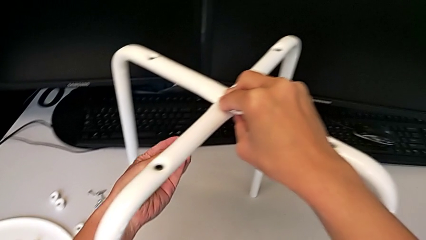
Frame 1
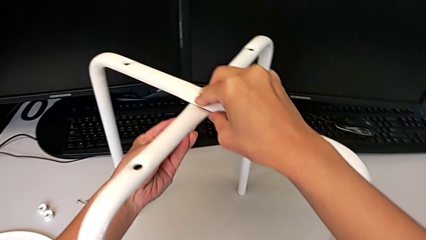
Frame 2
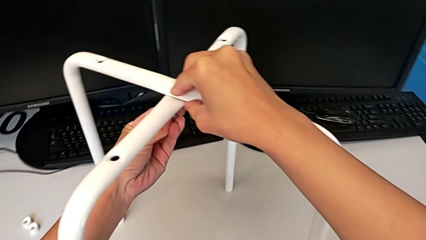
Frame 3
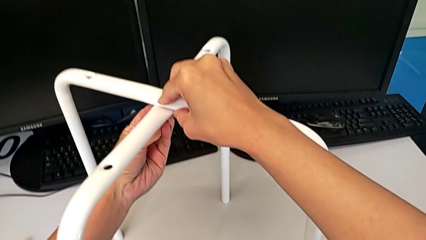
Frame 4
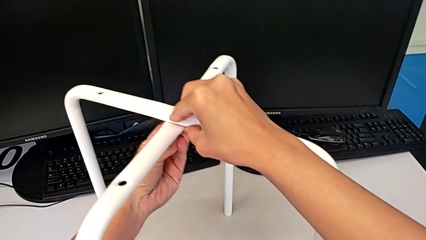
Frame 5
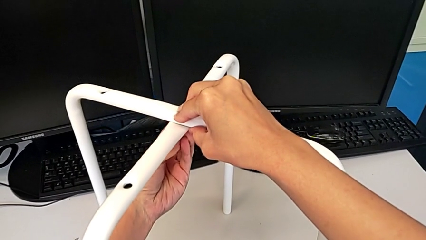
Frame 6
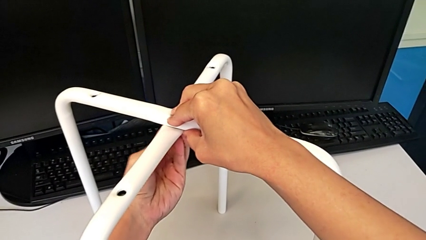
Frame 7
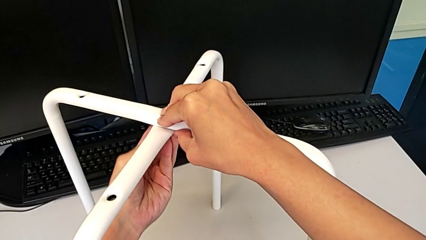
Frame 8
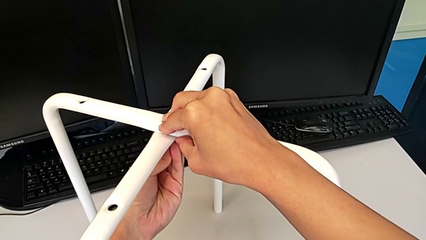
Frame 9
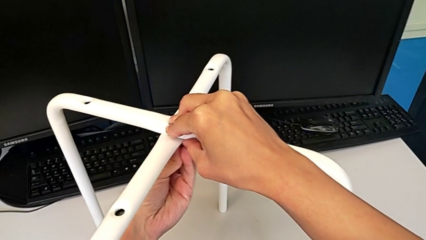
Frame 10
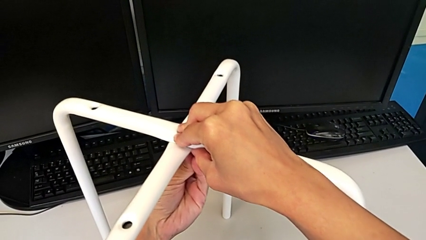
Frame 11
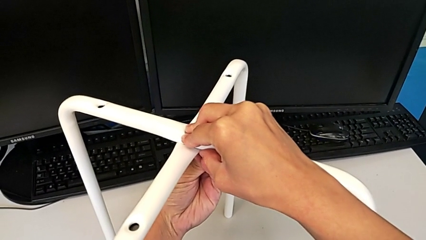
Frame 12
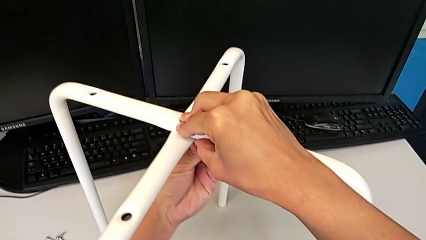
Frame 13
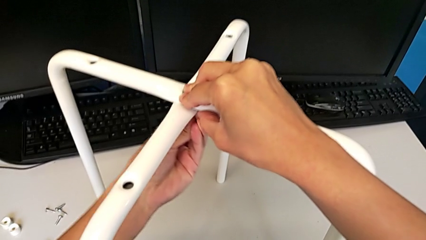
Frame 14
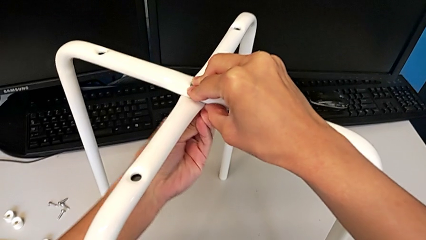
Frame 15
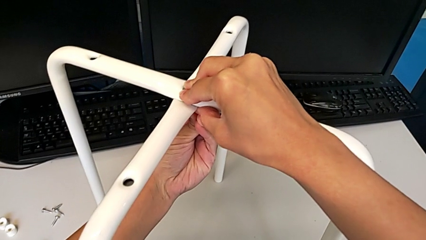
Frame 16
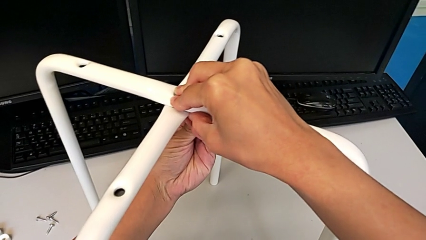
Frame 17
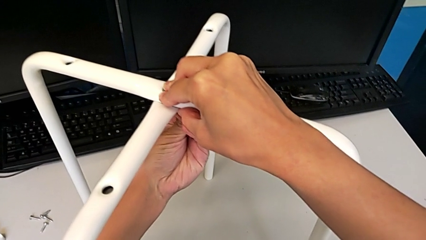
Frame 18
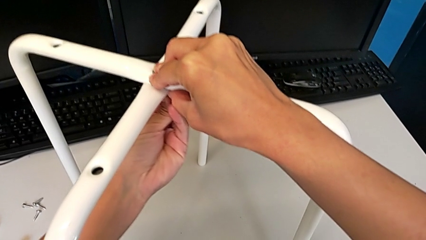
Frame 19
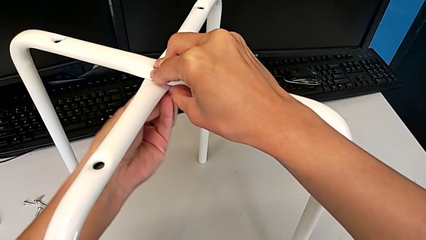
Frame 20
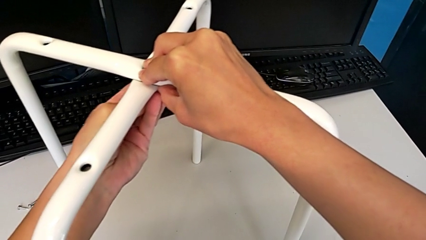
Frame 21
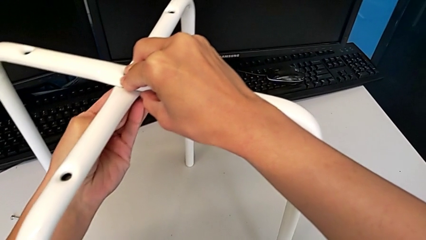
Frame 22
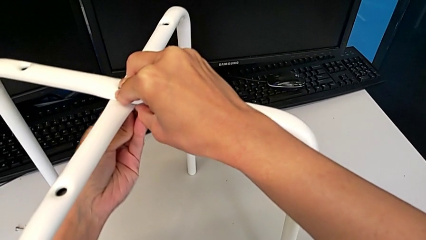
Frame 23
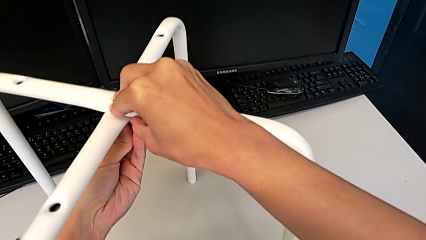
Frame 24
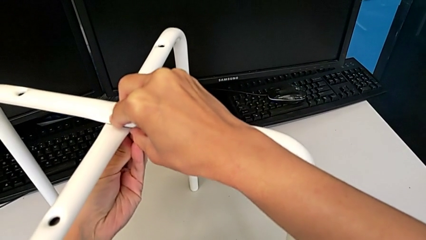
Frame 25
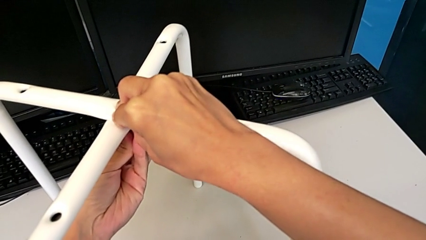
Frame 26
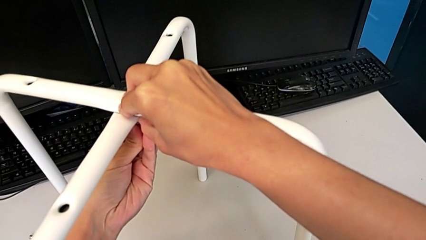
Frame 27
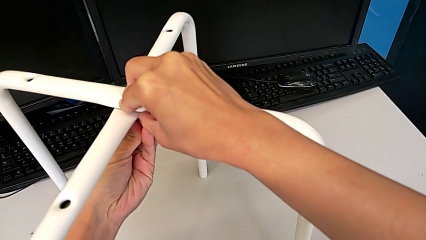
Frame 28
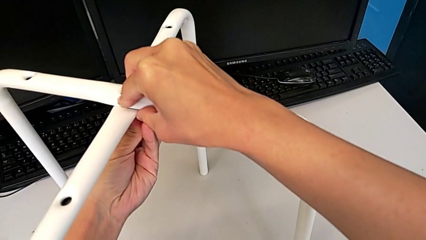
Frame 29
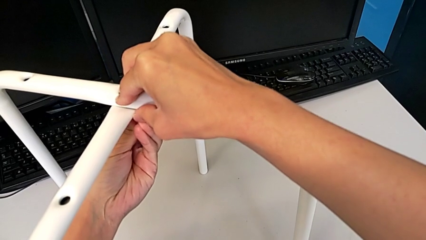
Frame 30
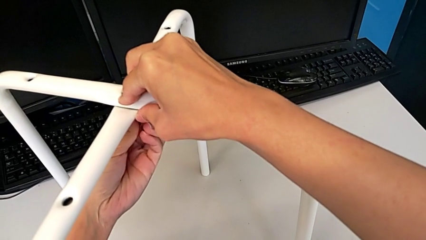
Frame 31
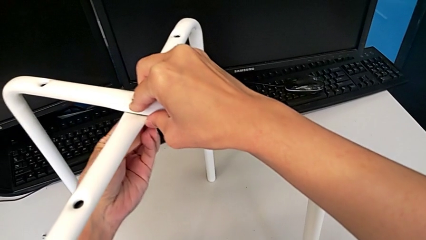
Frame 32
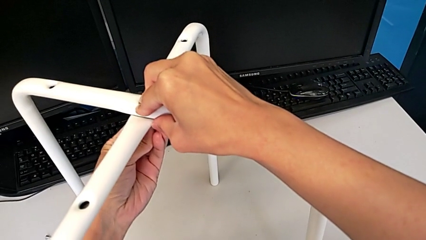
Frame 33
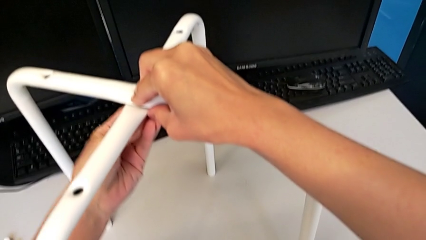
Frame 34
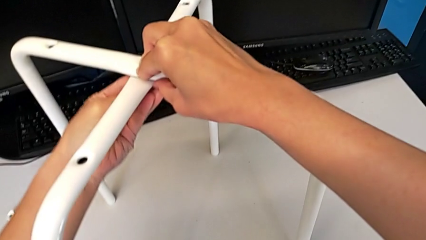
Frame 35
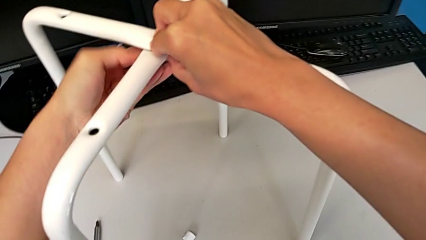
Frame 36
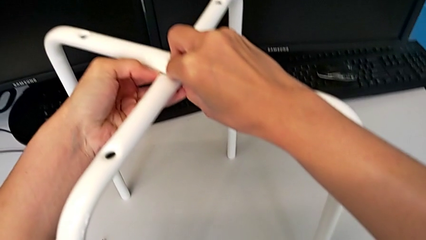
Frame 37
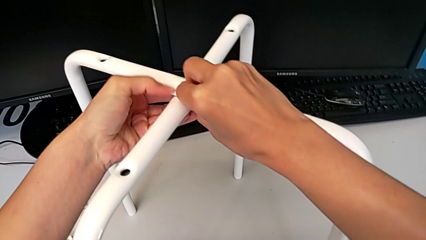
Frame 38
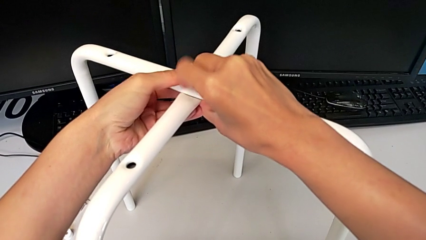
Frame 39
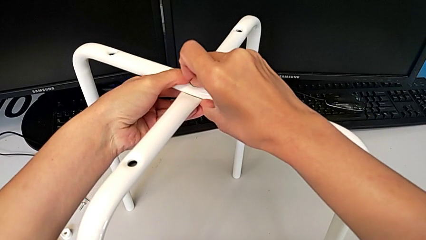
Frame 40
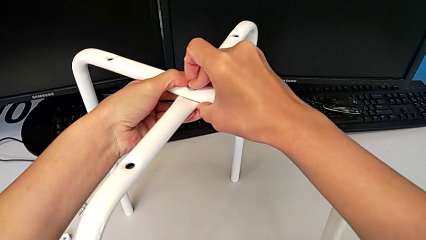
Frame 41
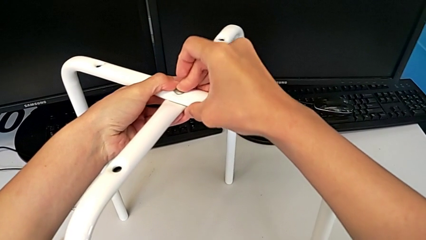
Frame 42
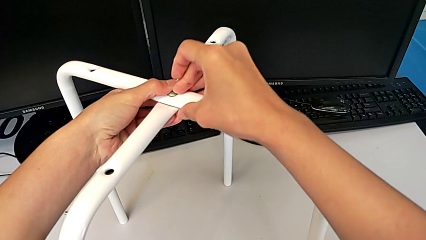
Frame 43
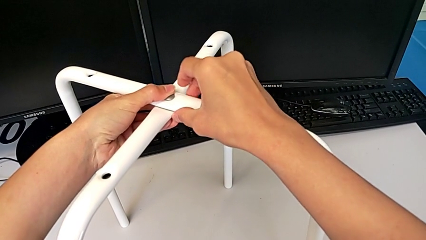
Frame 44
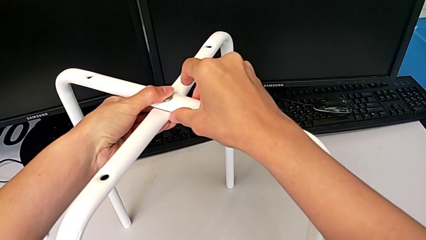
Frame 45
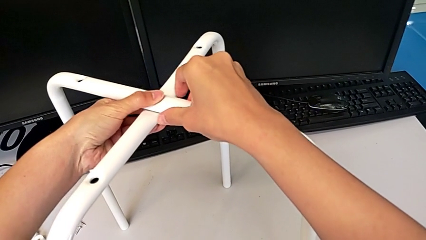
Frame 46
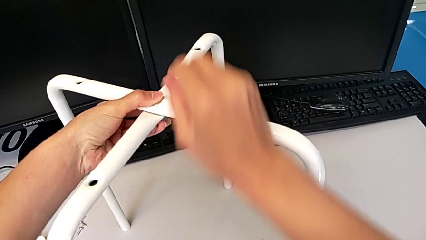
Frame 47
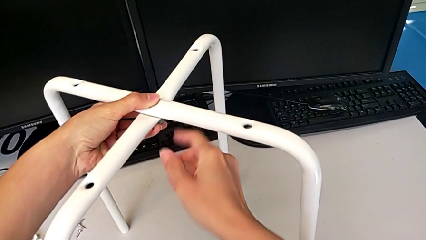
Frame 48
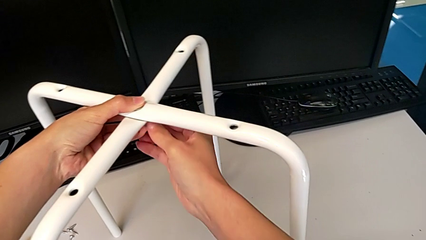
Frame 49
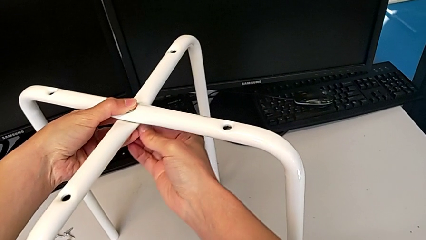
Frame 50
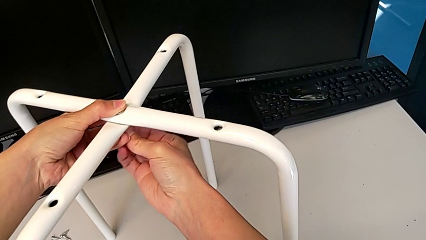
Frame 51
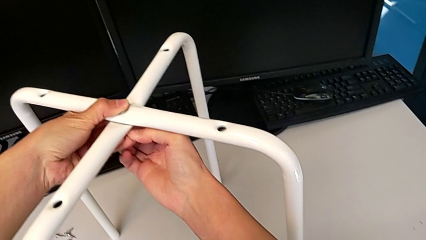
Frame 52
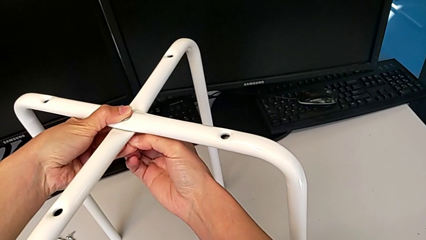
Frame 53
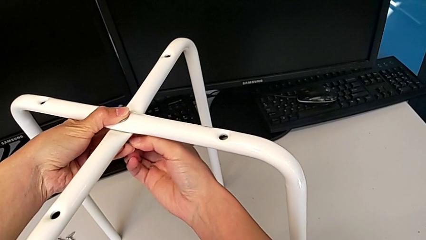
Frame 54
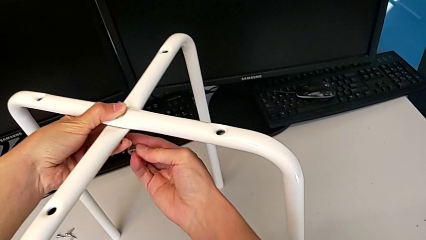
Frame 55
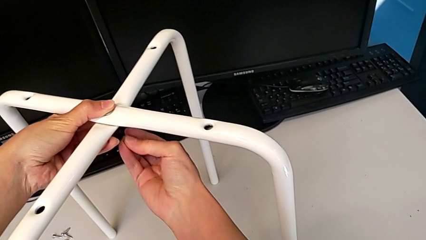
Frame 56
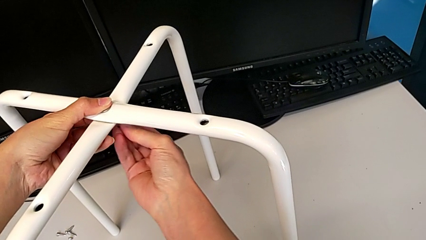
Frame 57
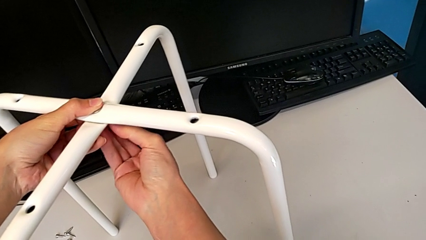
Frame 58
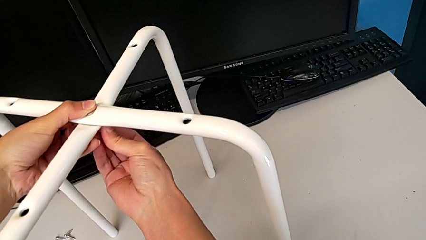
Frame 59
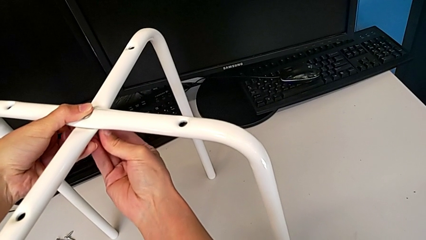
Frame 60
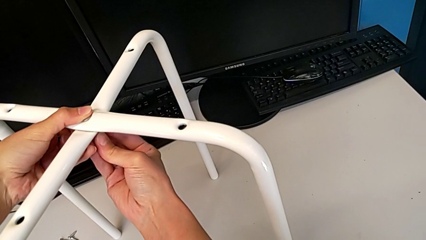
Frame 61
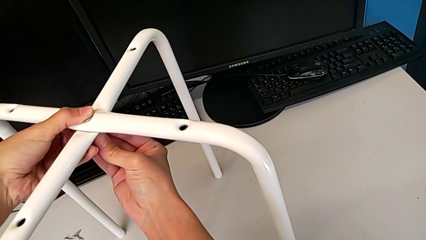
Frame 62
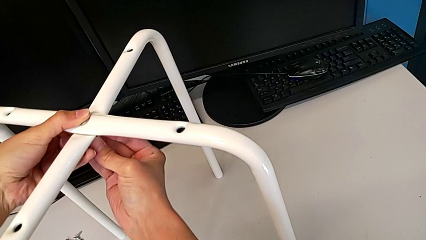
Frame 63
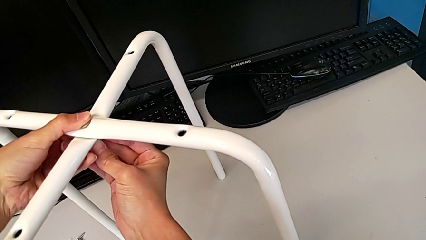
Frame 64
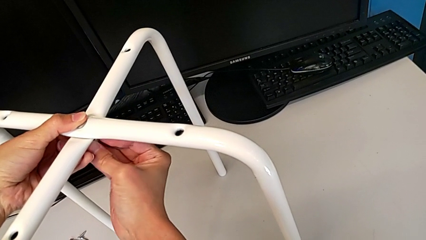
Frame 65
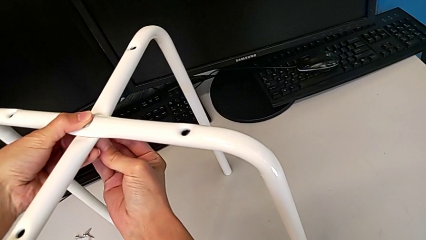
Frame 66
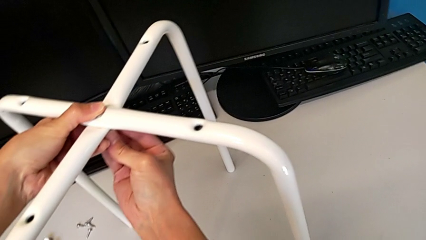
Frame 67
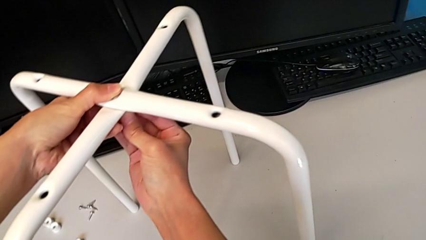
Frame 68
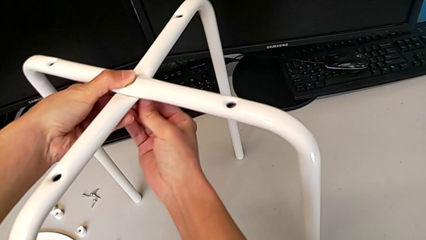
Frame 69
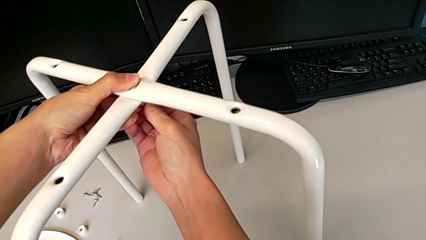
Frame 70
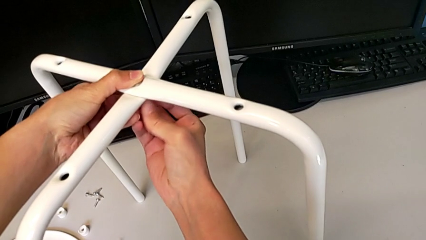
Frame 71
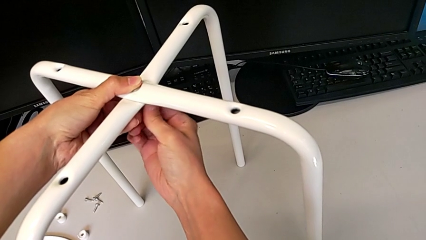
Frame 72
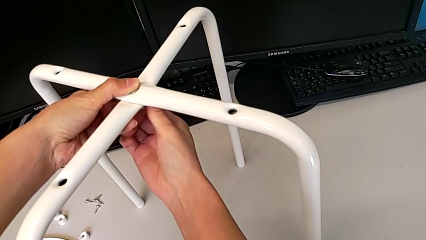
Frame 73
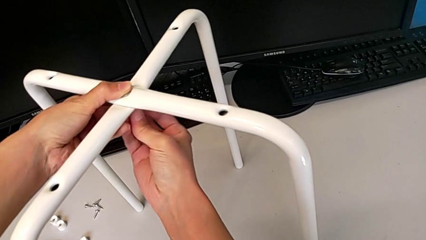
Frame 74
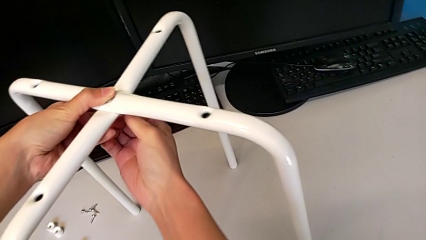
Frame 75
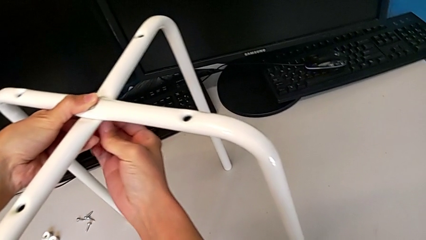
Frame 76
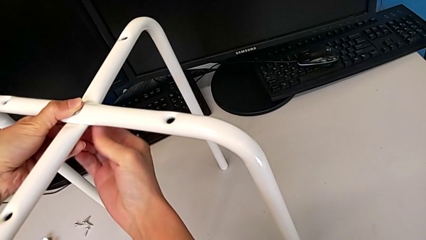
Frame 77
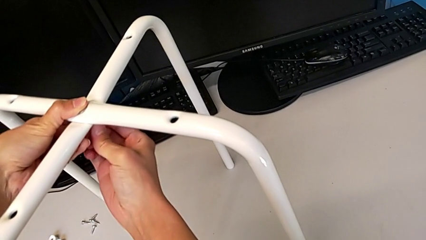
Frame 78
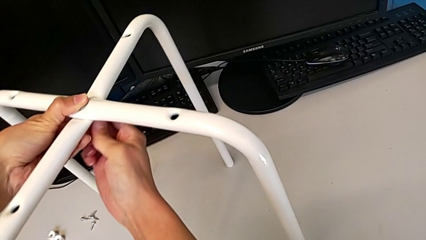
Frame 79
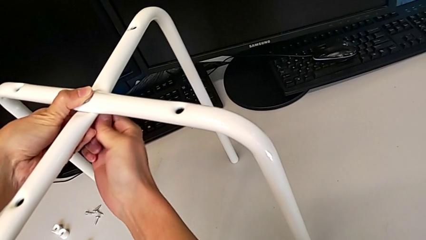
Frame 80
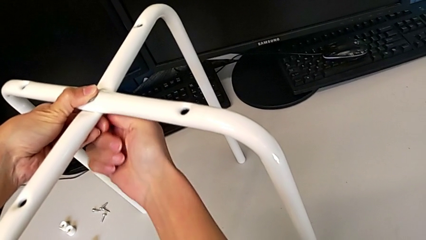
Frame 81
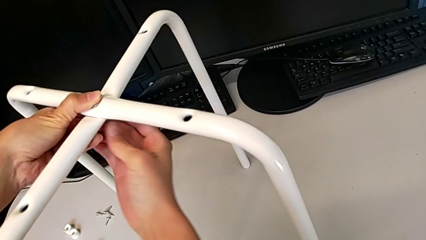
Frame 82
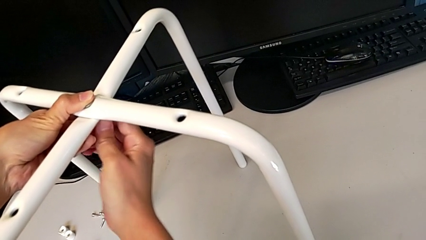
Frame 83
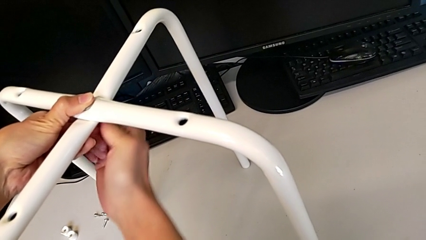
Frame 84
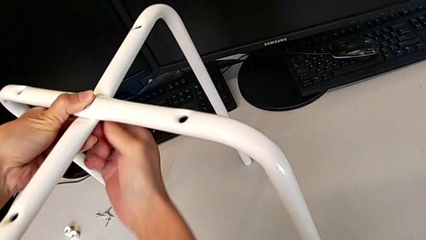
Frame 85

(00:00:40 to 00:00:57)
The camera wearer is assembling the legs of the stool. They keep wrongly inserting the hex nut, insert it and begin to screw it.
